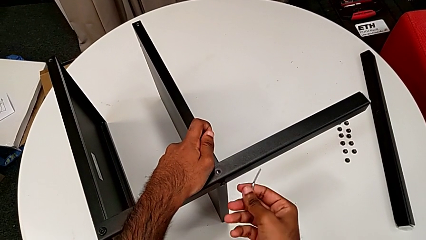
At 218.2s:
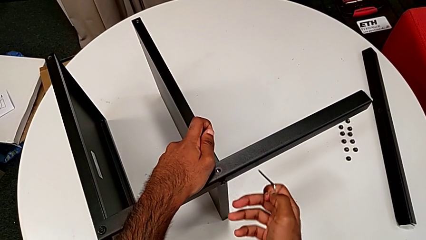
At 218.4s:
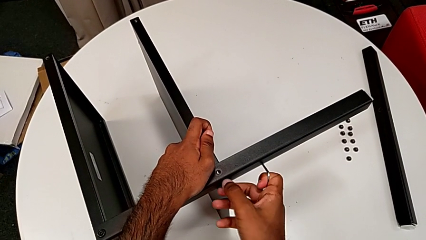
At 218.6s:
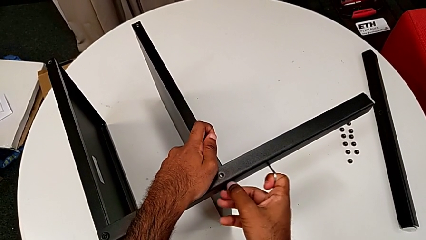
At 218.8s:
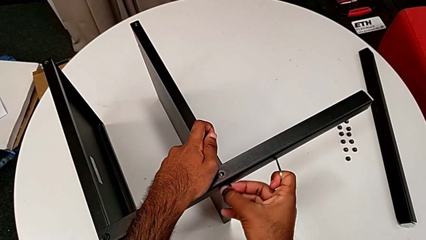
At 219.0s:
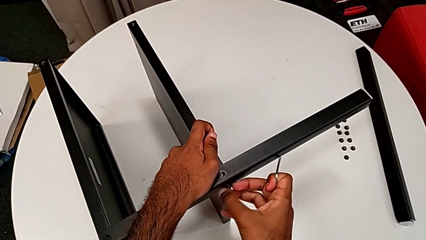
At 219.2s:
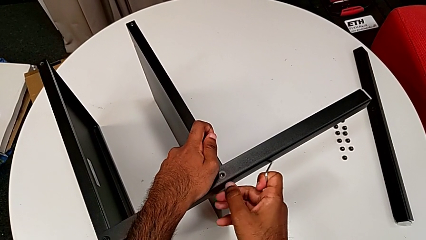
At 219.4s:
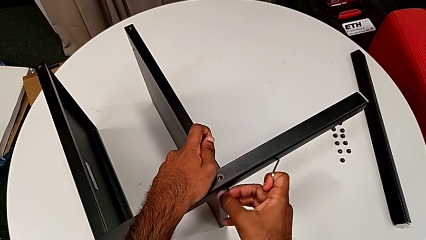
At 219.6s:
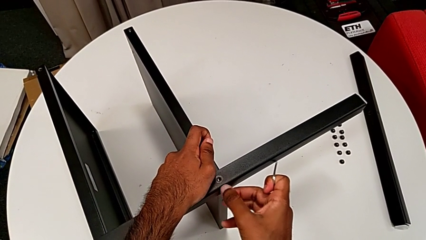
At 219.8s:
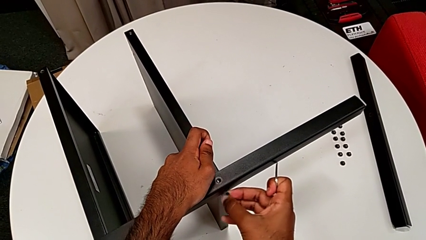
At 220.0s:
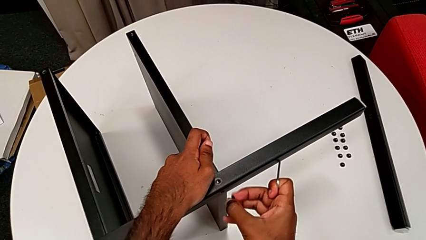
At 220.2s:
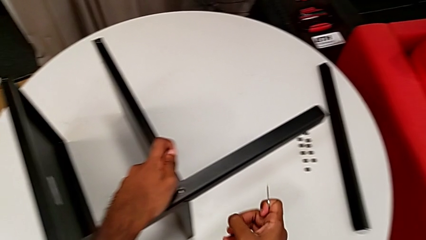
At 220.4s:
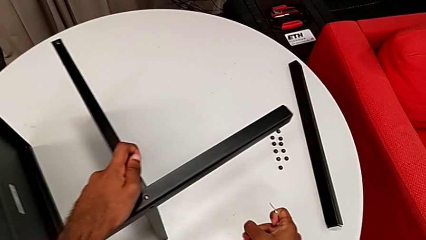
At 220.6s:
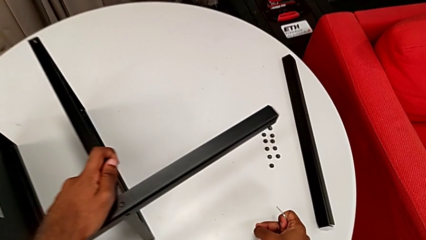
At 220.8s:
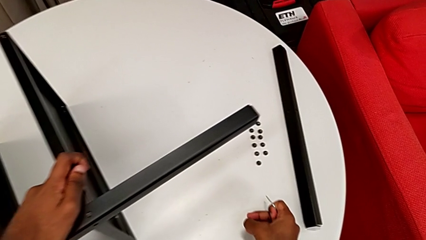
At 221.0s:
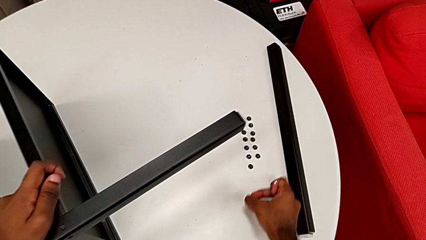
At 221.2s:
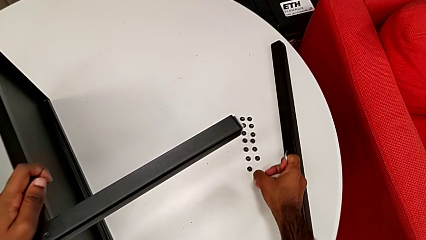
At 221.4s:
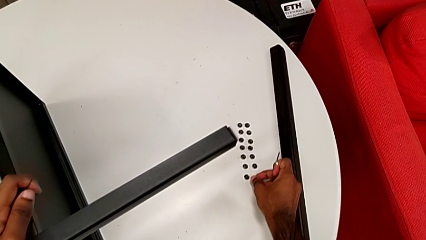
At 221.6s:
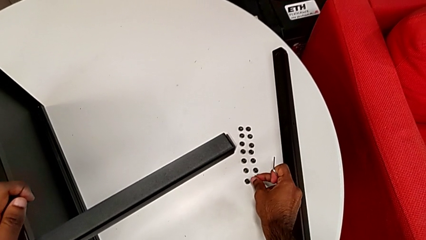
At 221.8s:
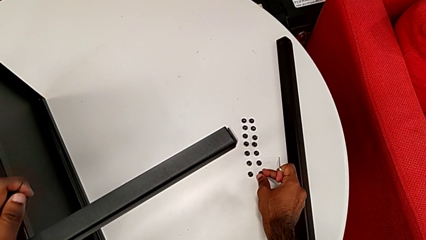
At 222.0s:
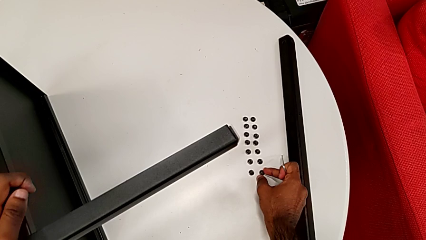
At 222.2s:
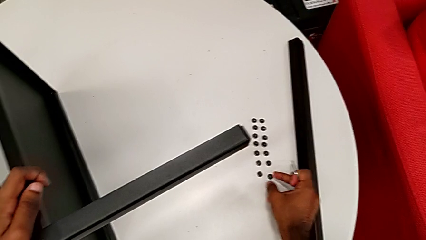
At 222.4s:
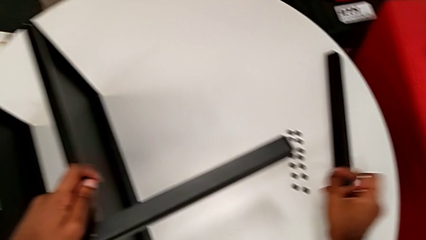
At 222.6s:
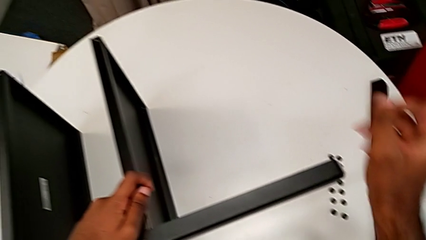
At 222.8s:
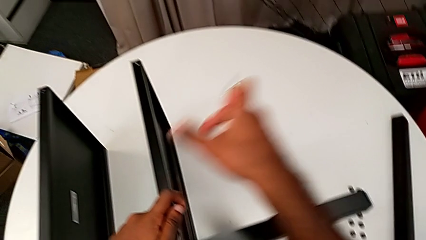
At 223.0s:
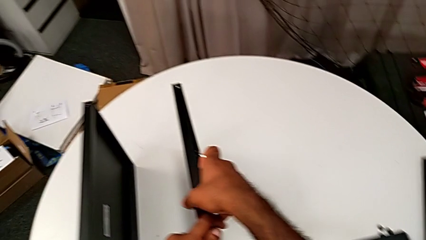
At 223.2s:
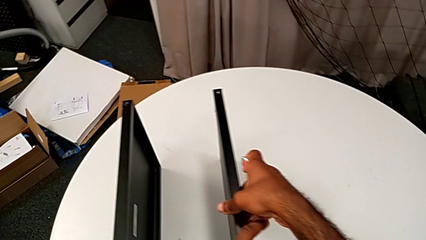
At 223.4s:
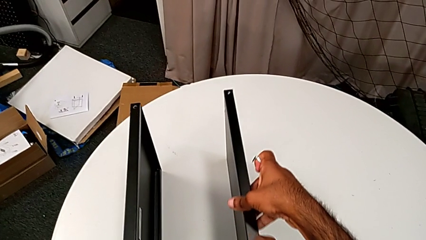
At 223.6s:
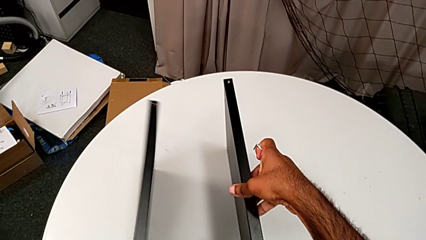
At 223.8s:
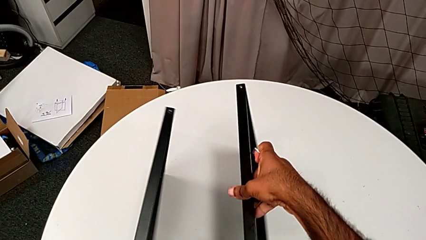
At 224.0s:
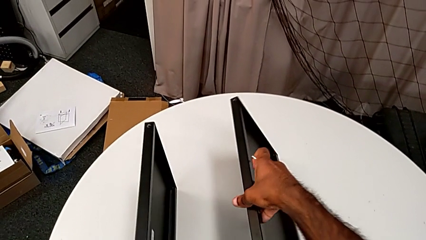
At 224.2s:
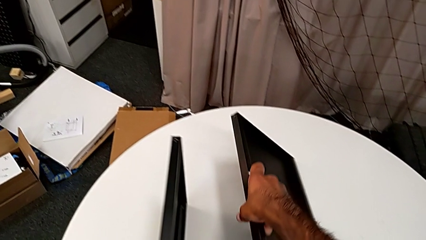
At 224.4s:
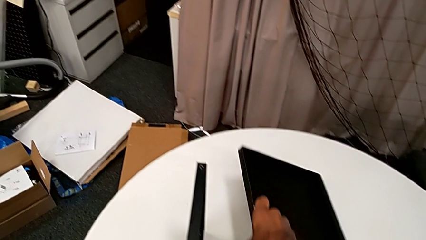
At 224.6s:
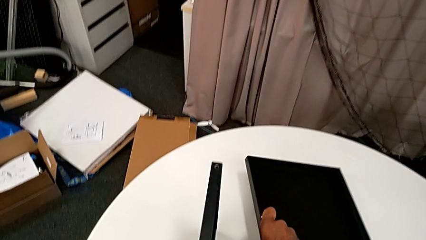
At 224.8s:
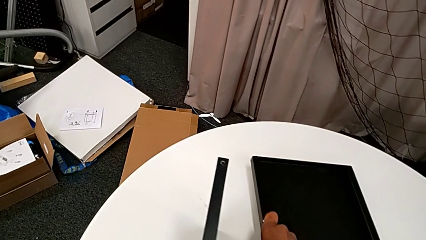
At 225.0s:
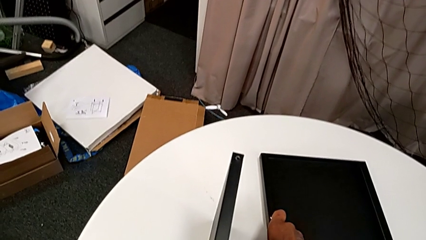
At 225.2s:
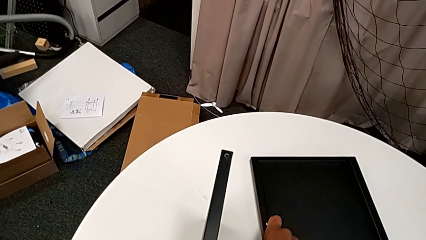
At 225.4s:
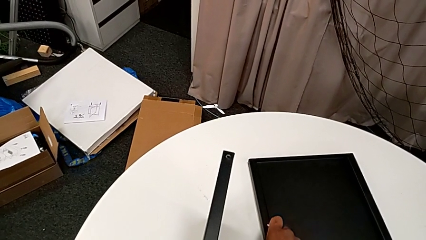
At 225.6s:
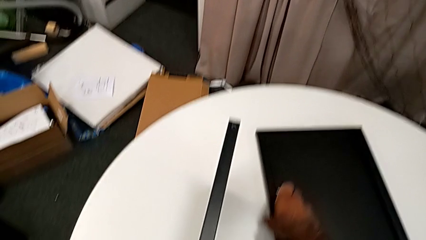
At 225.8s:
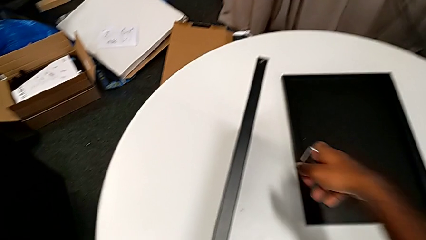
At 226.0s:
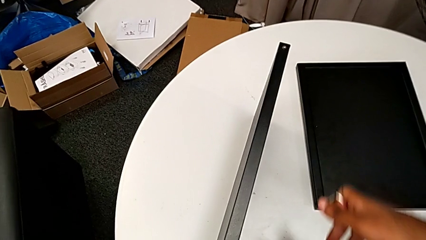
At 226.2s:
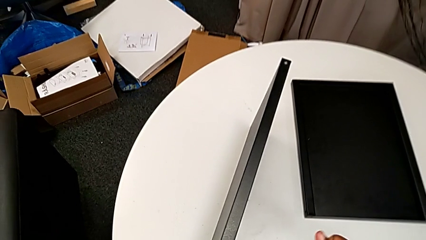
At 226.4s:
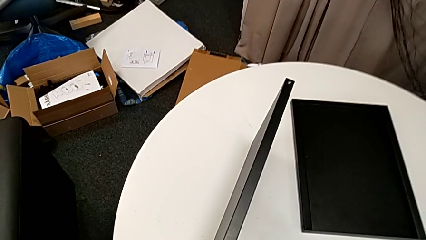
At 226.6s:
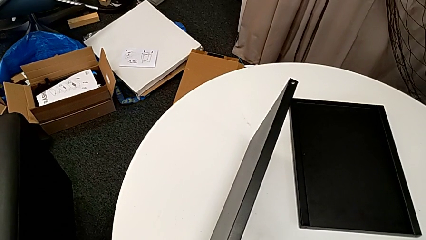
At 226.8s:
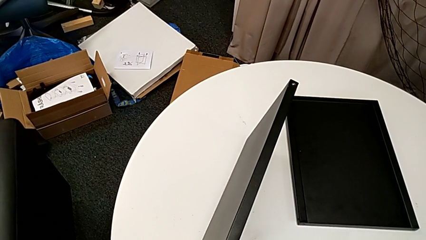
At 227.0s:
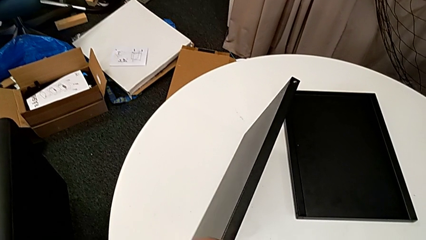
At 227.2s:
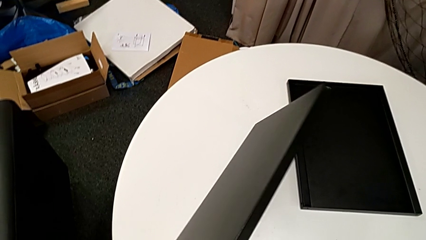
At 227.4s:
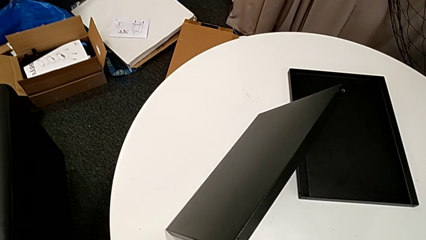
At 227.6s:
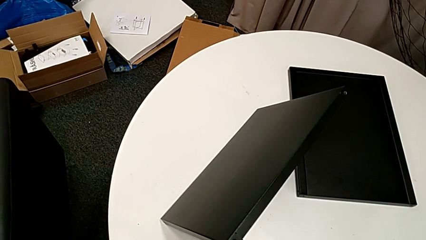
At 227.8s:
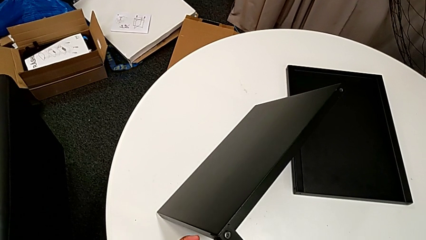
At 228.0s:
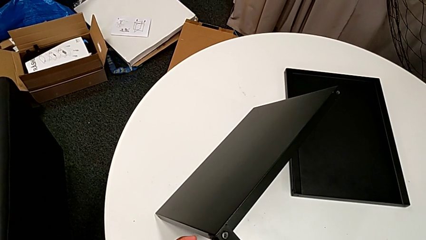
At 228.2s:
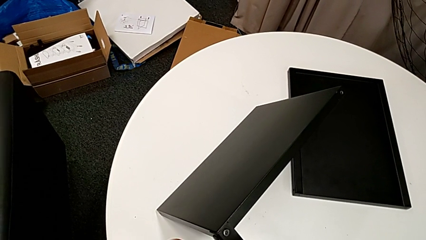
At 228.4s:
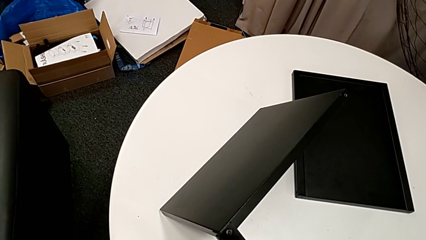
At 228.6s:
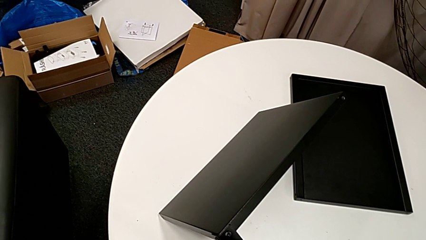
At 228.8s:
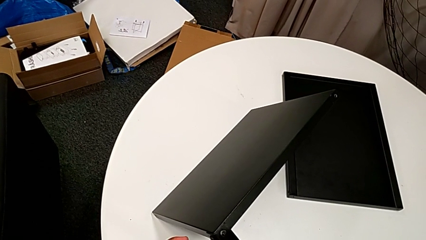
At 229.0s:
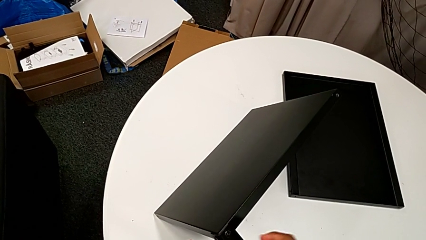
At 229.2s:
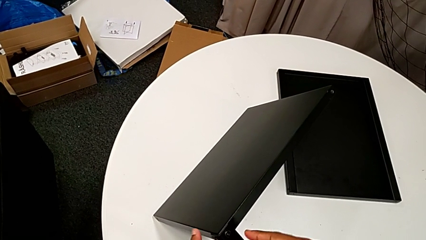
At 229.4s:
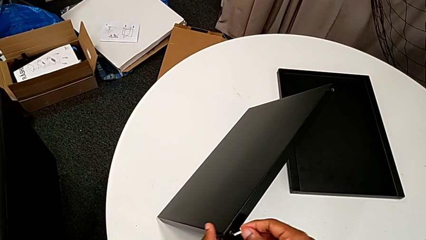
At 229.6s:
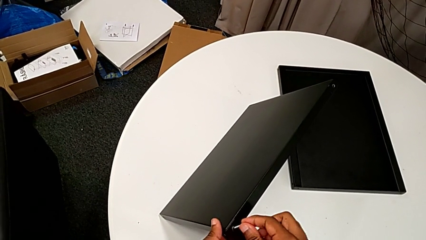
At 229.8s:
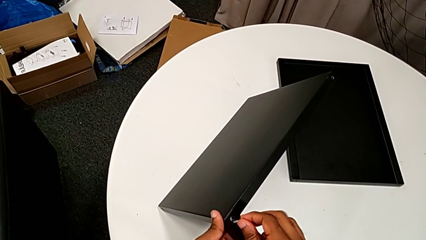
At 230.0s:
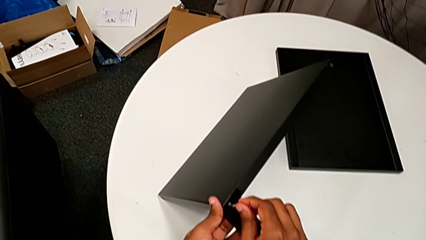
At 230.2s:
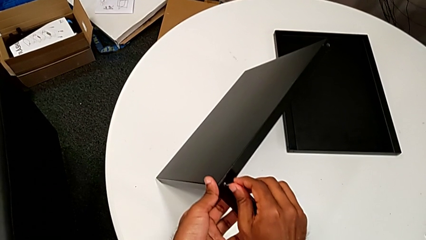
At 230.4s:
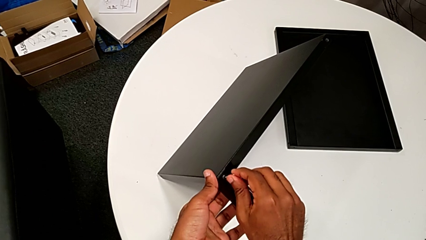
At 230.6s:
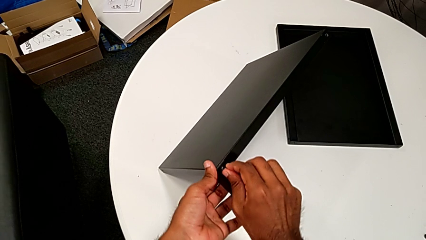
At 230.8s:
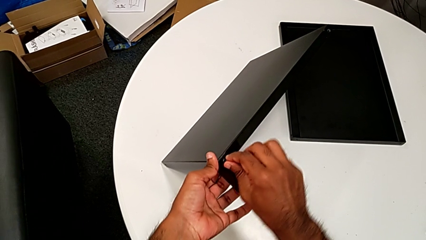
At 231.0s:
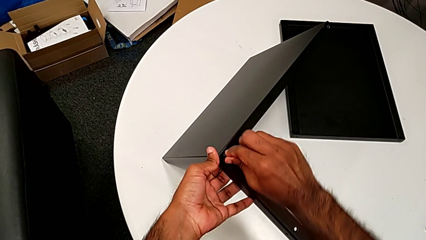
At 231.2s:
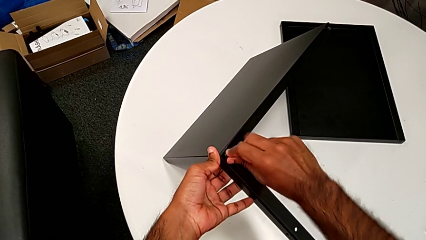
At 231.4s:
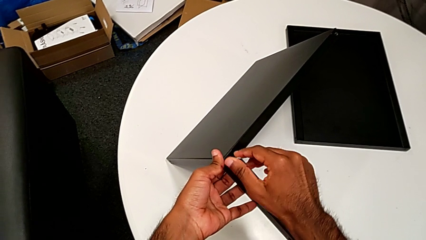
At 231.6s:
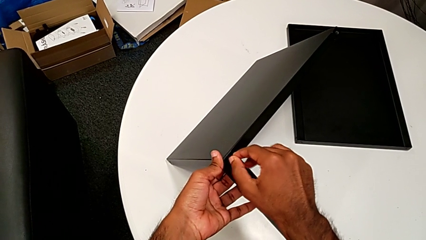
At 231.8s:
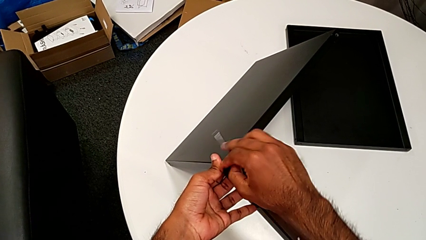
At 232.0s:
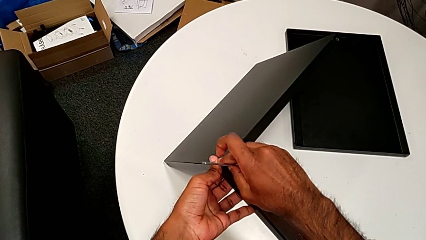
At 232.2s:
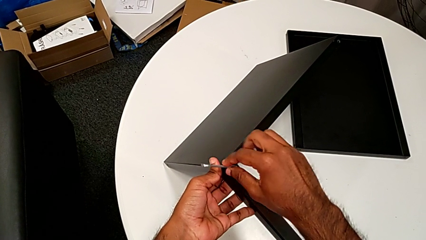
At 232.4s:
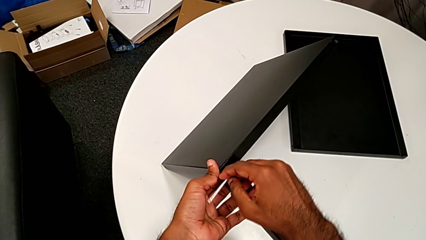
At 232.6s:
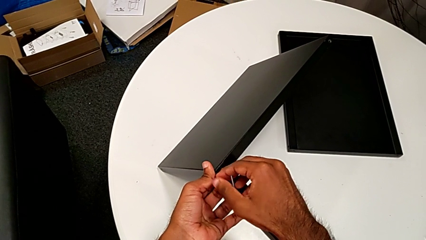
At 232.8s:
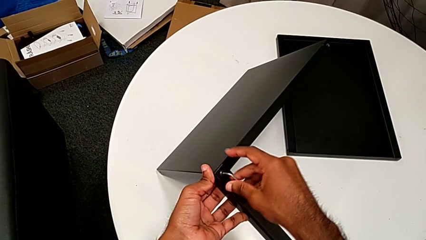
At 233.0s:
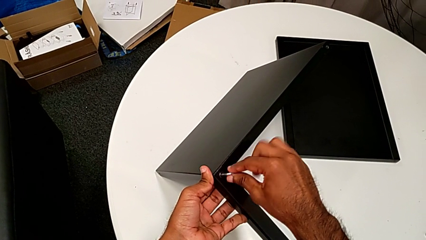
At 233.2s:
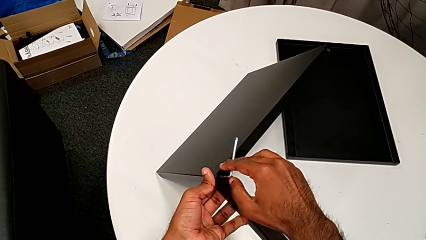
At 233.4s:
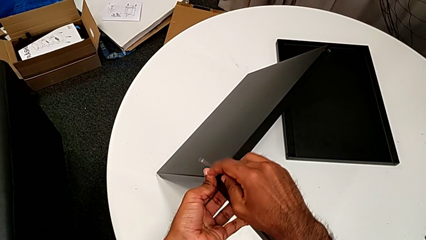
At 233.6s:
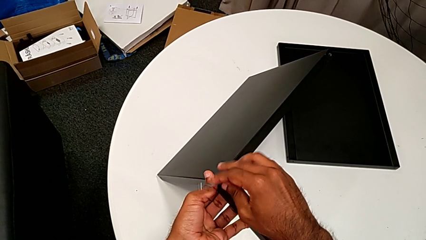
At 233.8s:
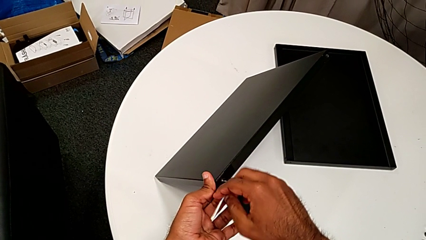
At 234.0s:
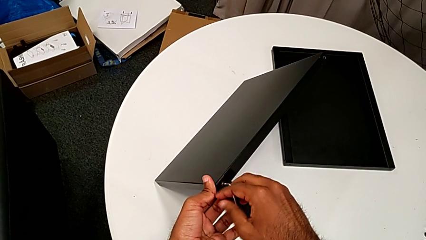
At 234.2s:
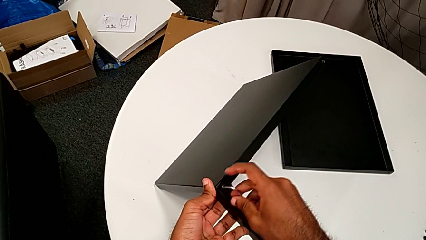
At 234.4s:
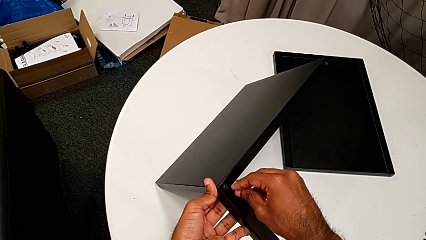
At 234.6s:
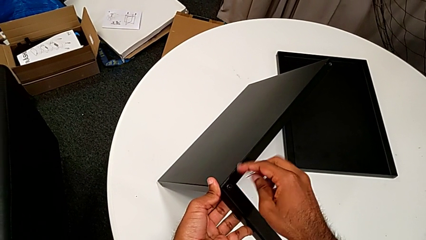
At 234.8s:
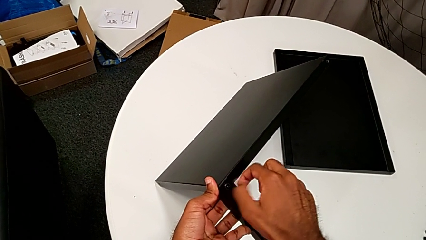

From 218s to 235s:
The camera wearer is unscrewing the screws on the fourth leg with an Allen wrench. They unscrew the hex socket head, disassemble it, place it, place the bottom tray, place the nightstand, insert the Allen wrench, unscrew the hex socket head and withdraw the Allen wrench.
